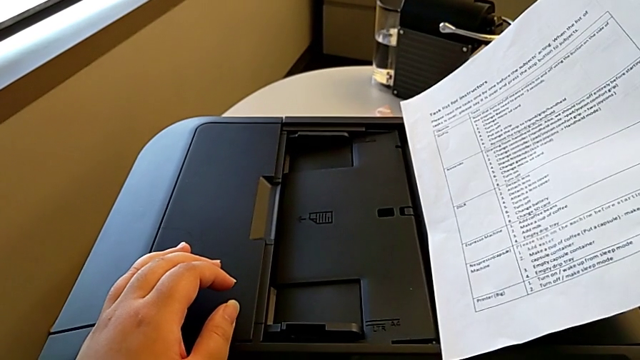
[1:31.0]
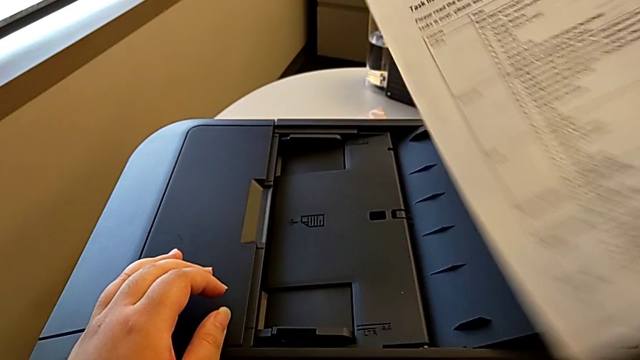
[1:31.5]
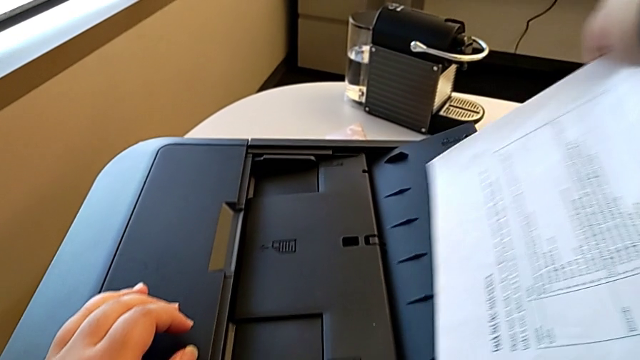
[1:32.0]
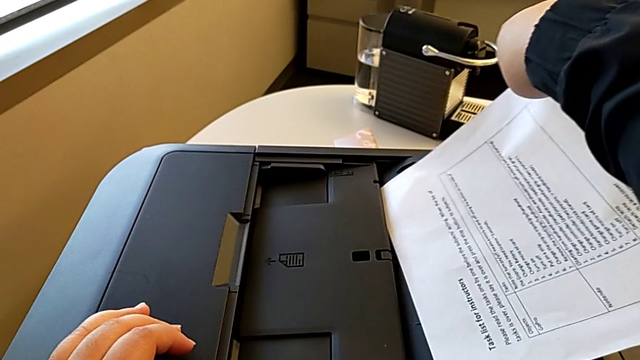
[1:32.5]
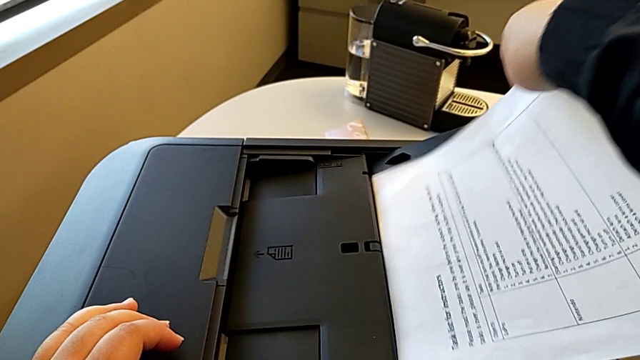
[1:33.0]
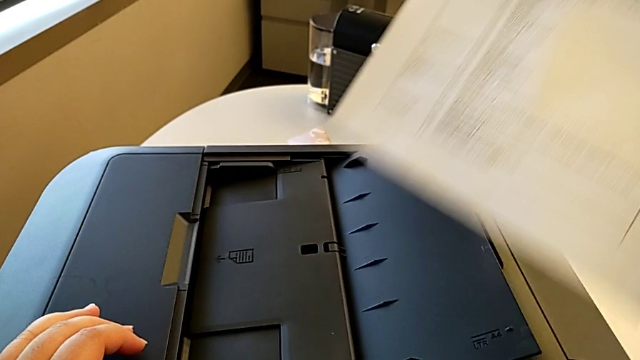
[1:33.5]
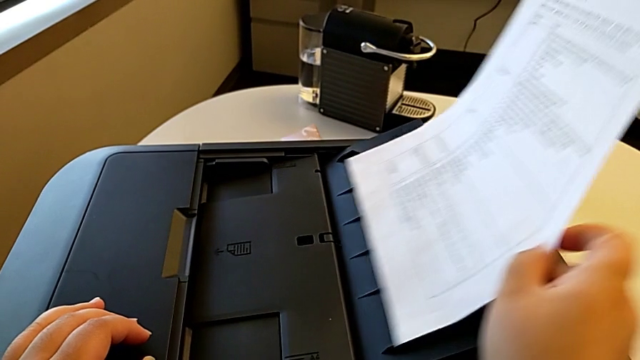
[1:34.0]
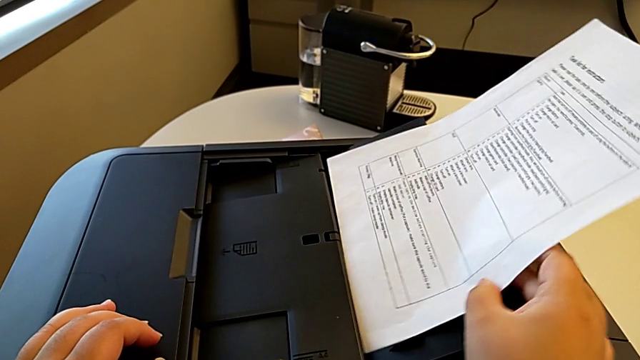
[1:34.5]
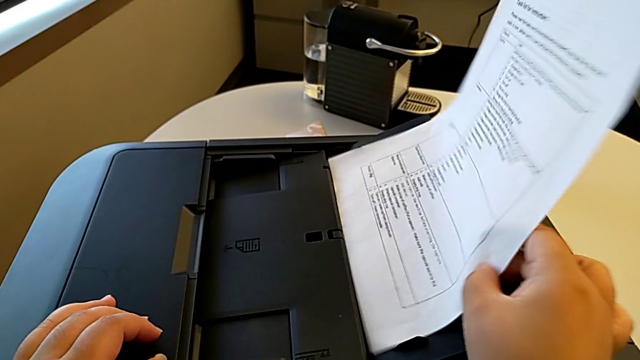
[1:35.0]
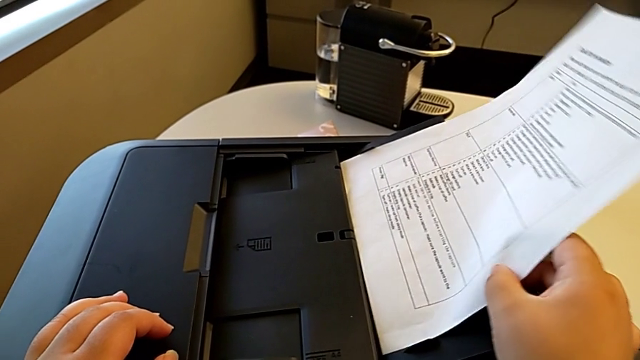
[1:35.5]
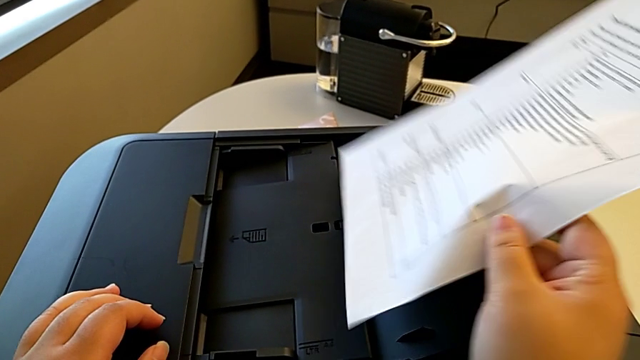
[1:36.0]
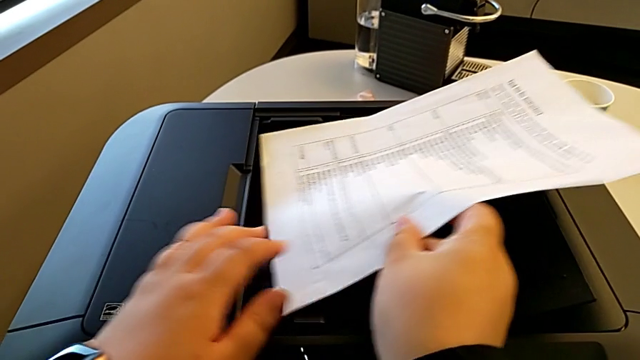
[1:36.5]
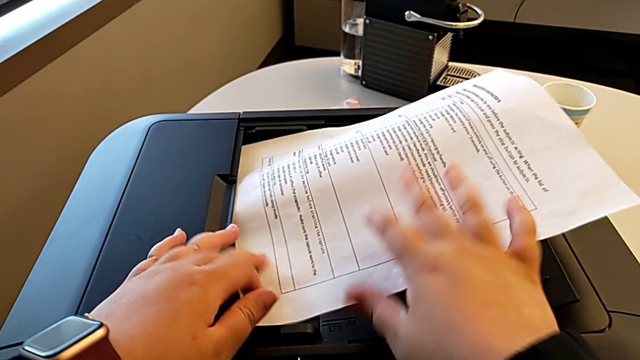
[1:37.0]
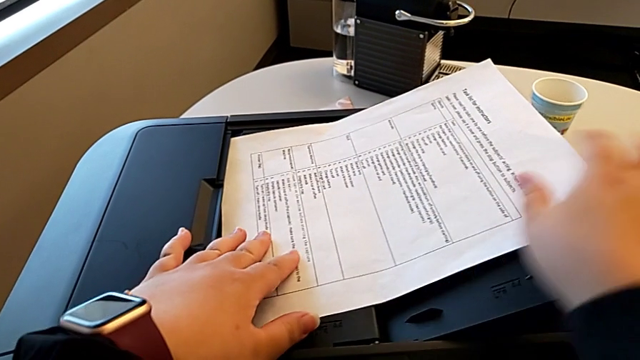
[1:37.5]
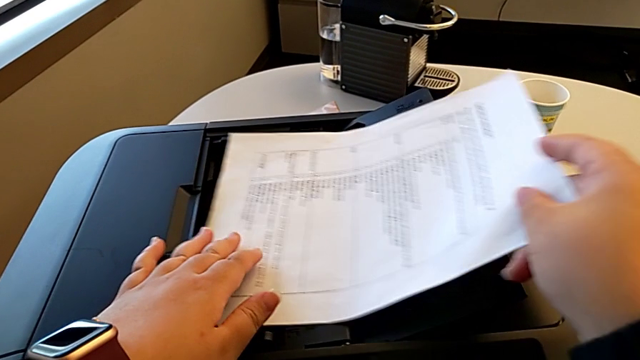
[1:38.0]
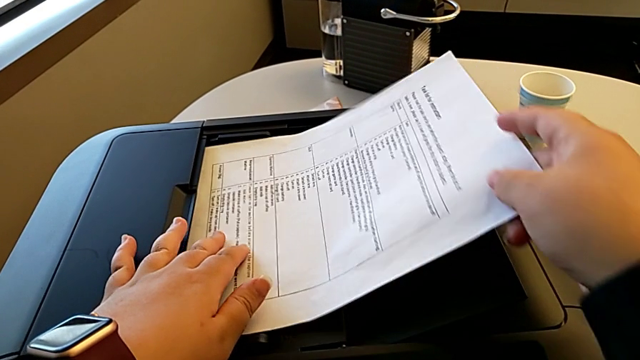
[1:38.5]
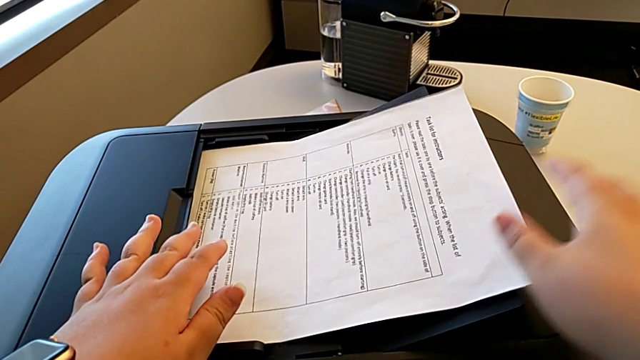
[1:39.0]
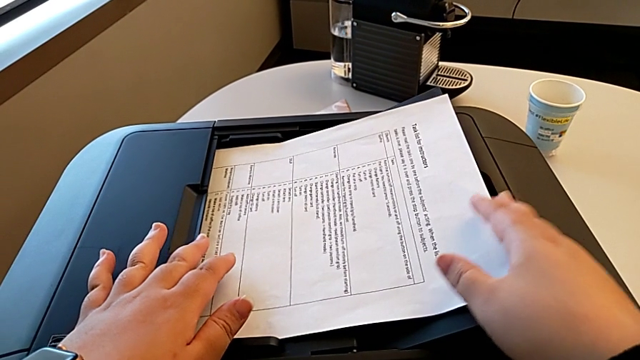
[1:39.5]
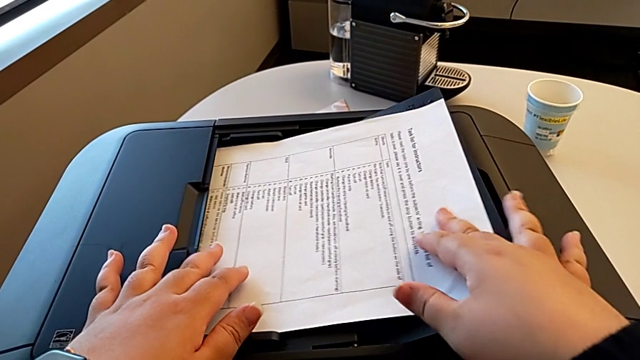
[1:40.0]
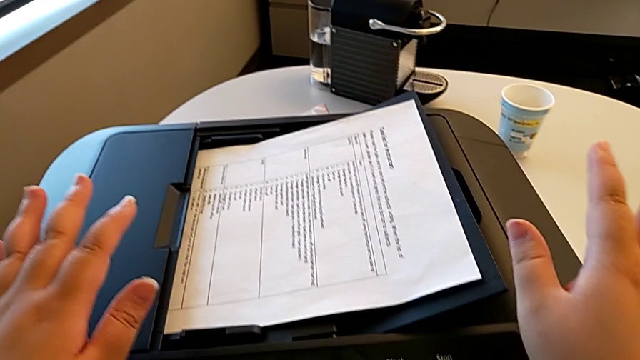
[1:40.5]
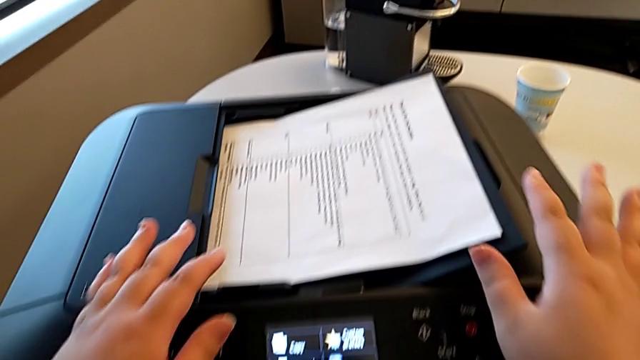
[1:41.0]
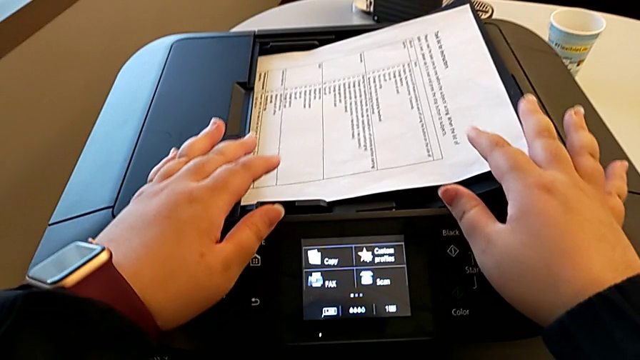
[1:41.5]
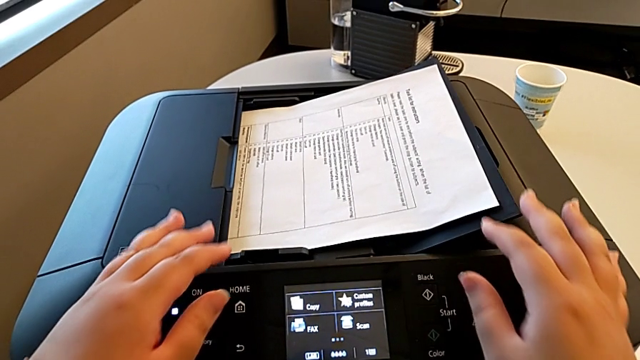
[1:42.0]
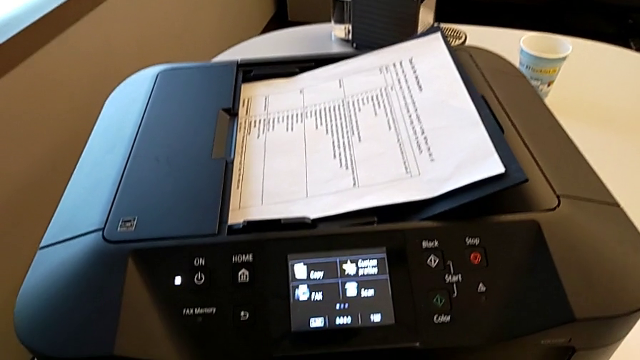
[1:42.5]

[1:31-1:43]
The camera wearer is printing a black-and-white copy. They rotate the paper stack and insert it.

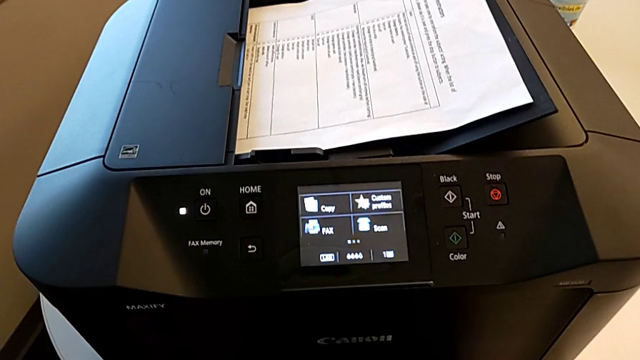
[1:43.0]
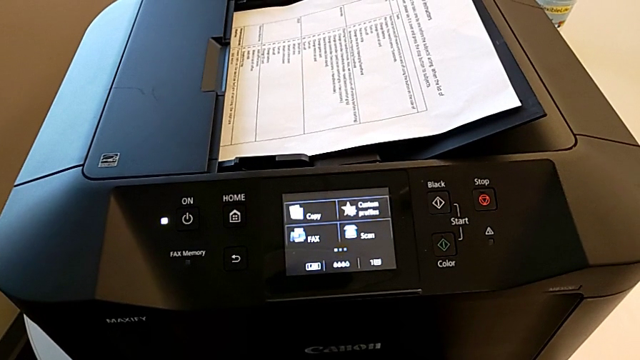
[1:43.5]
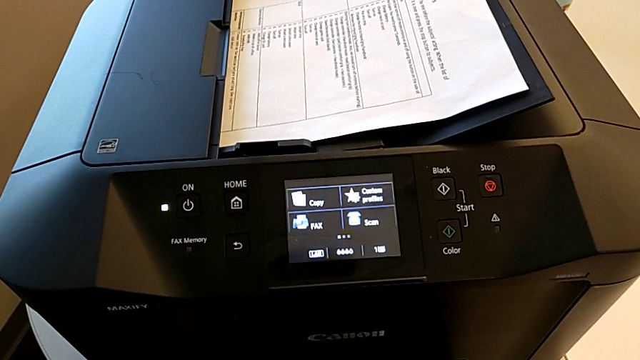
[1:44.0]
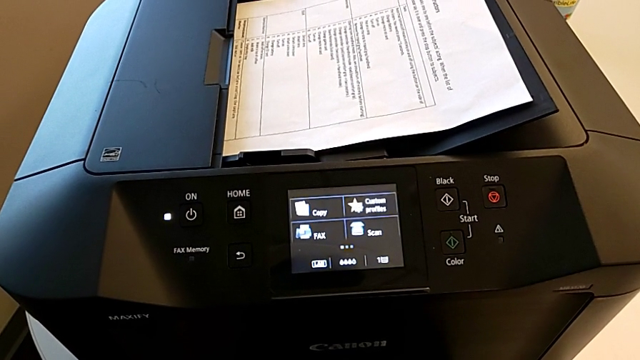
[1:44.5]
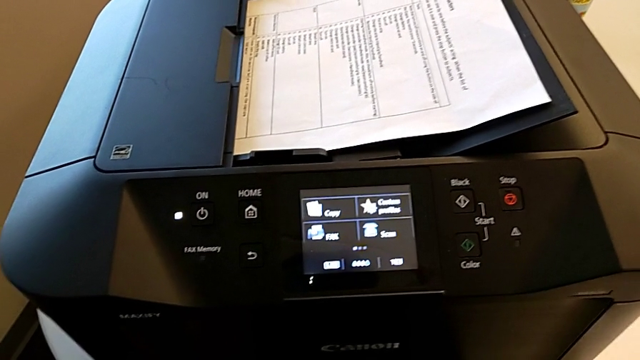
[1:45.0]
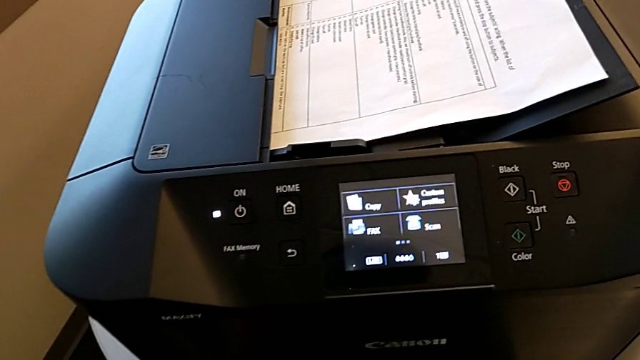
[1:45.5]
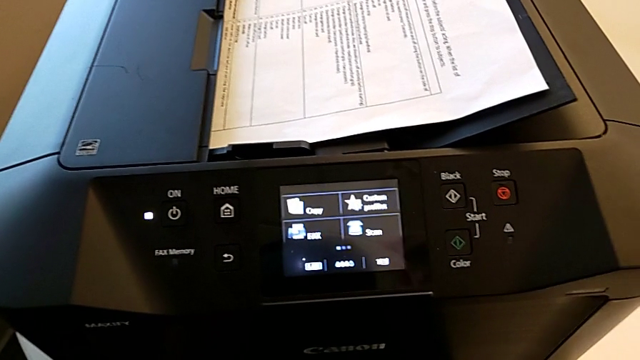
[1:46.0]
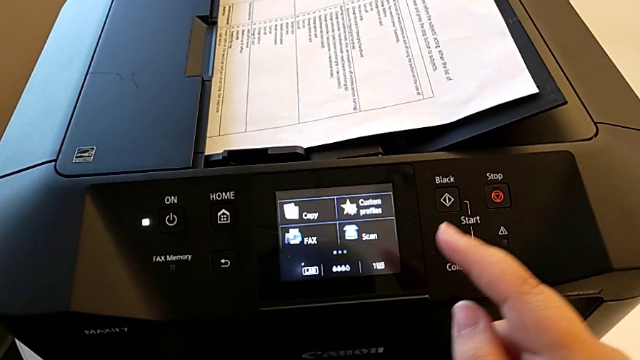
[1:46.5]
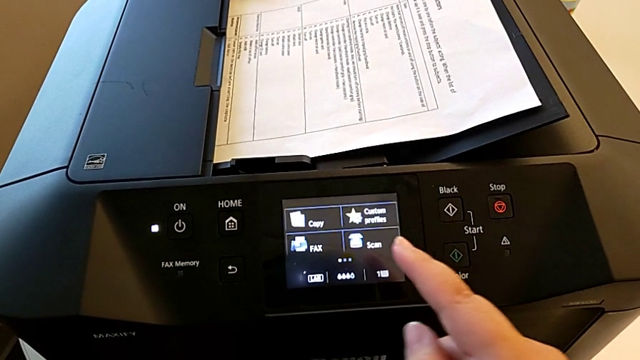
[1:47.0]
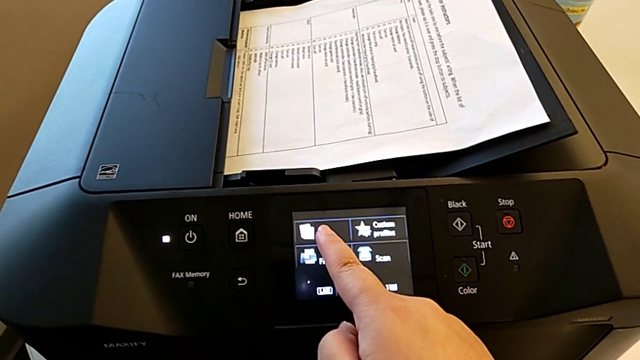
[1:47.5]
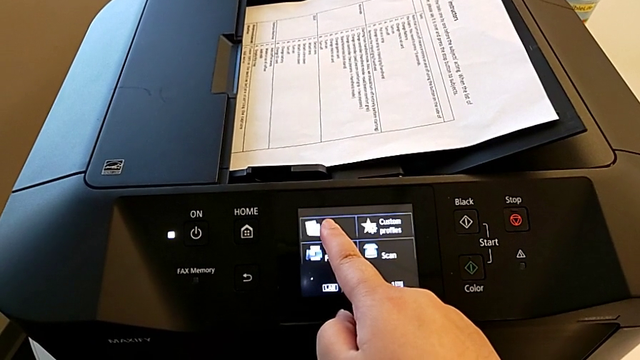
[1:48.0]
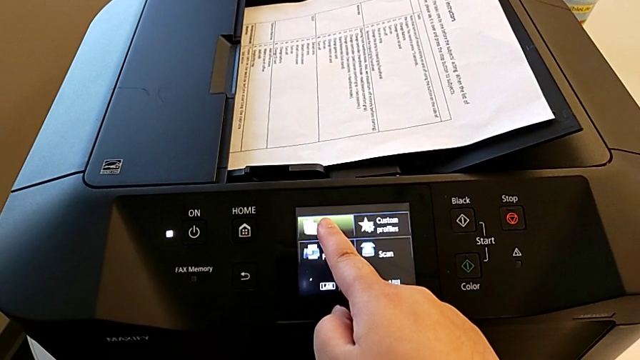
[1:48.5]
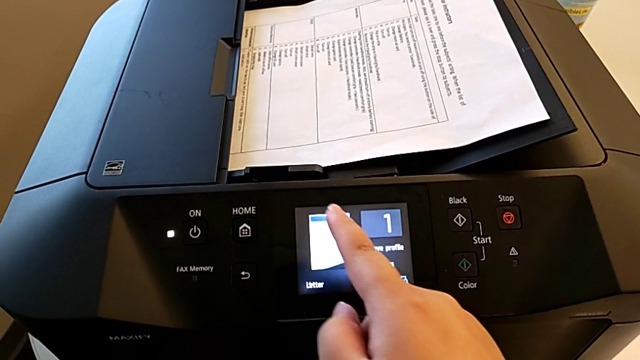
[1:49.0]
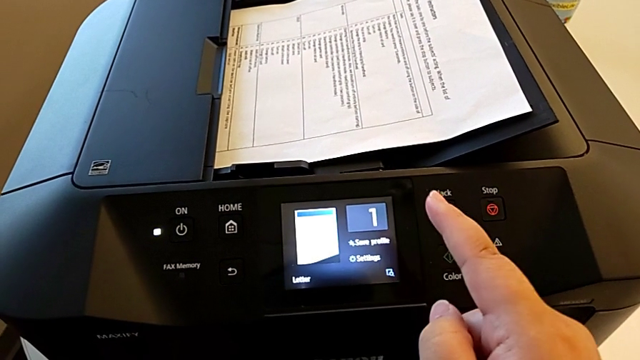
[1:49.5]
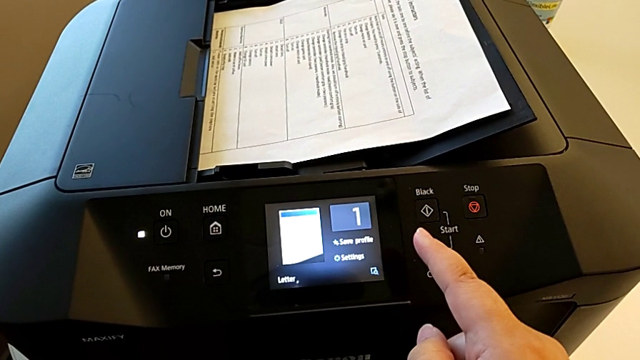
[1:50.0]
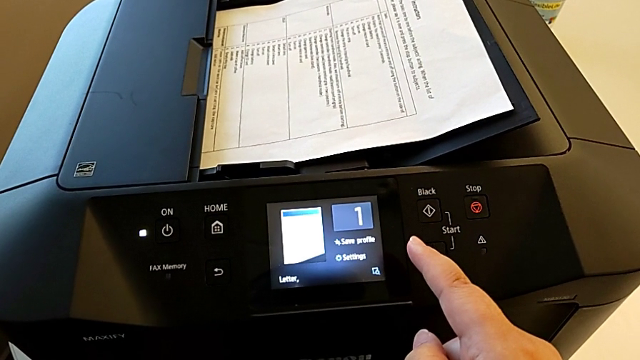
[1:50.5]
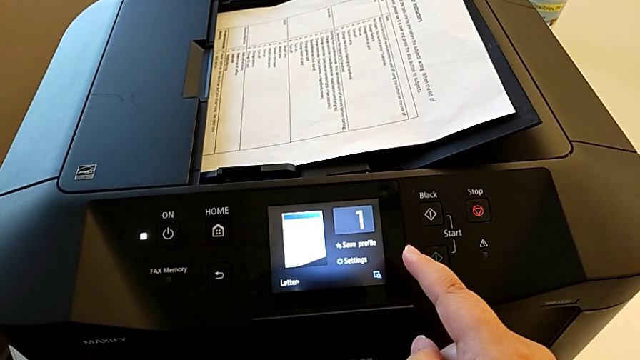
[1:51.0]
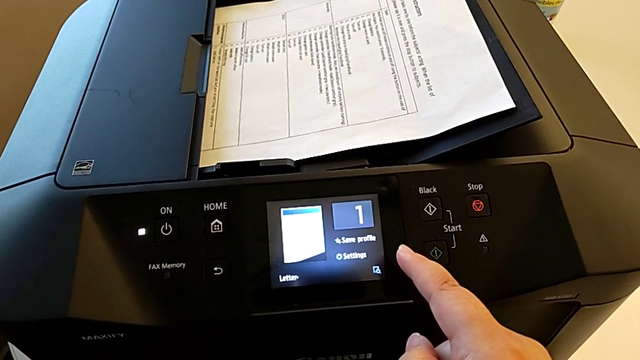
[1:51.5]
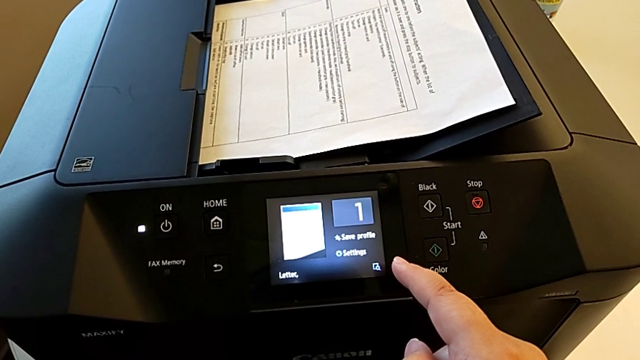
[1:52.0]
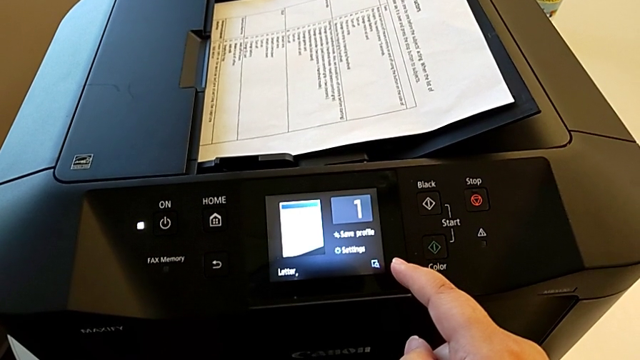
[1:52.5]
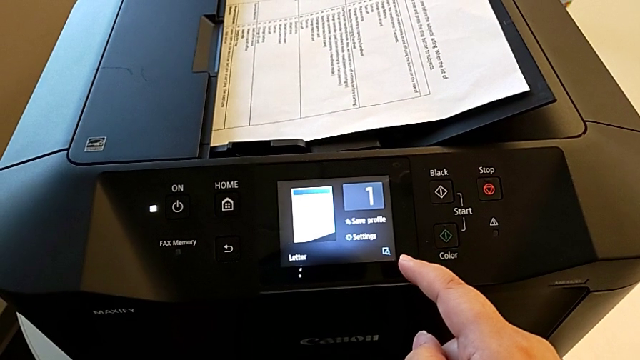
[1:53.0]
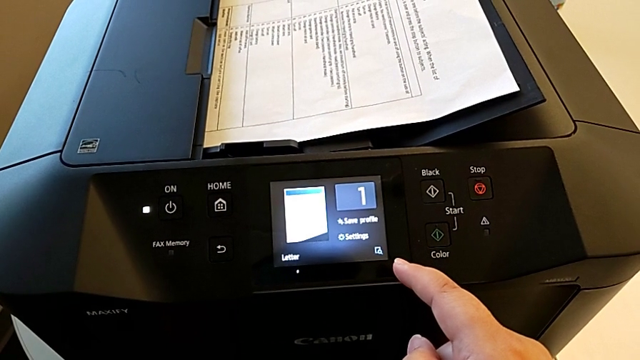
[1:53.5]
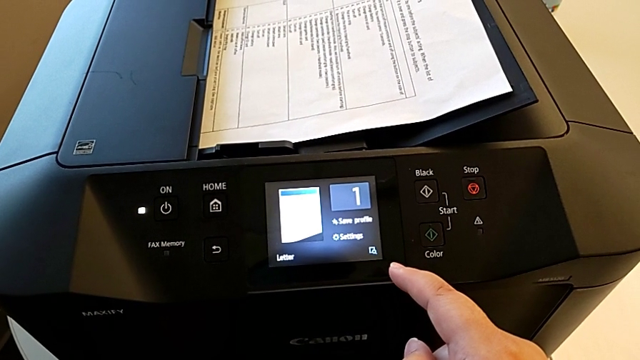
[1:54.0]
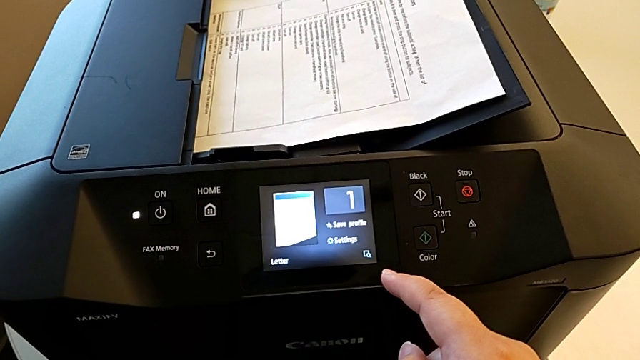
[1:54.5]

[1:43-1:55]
The camera wearer is printing a black-and-white copy. They press the button.
